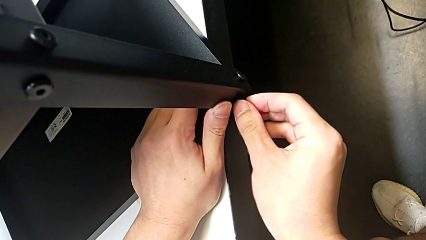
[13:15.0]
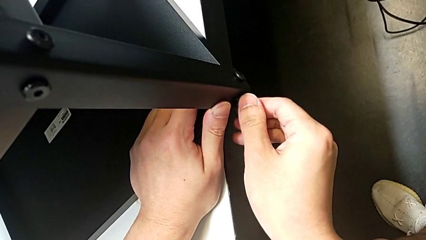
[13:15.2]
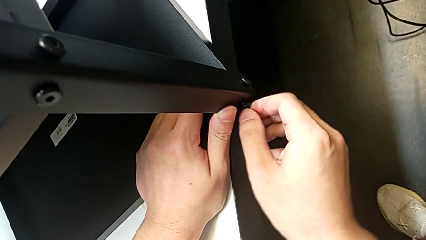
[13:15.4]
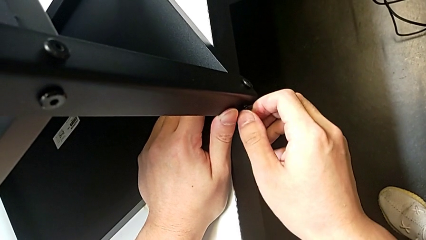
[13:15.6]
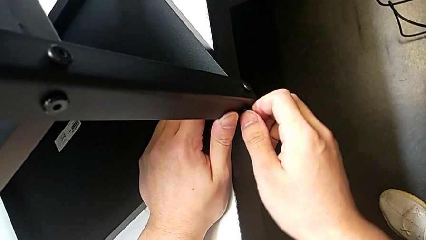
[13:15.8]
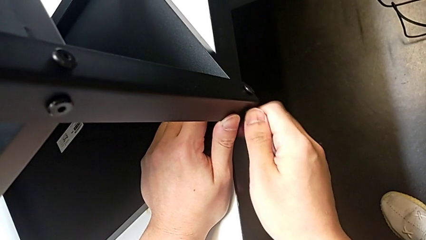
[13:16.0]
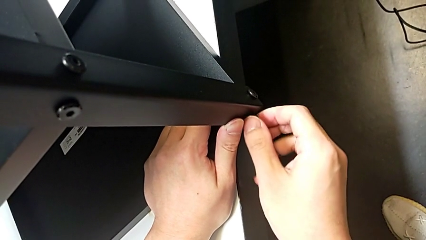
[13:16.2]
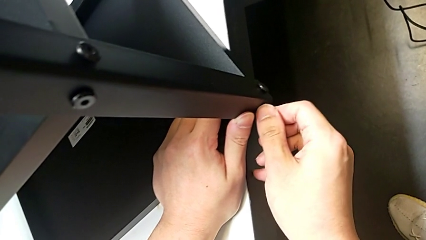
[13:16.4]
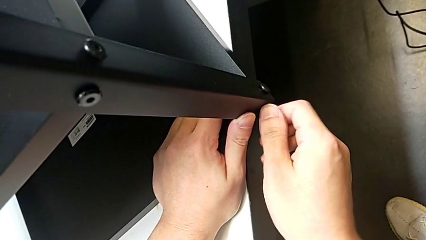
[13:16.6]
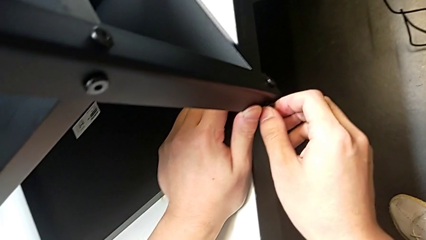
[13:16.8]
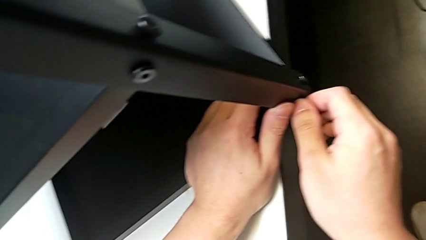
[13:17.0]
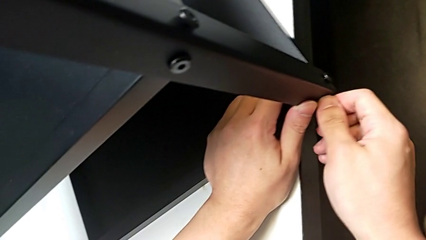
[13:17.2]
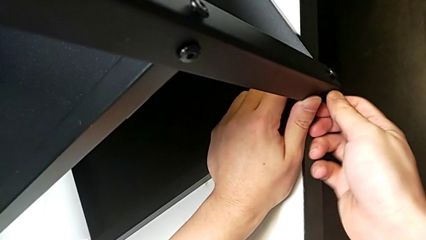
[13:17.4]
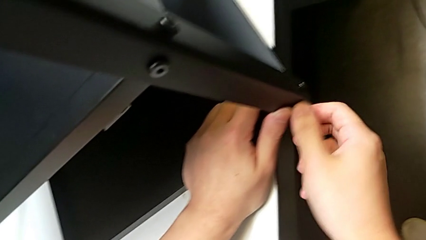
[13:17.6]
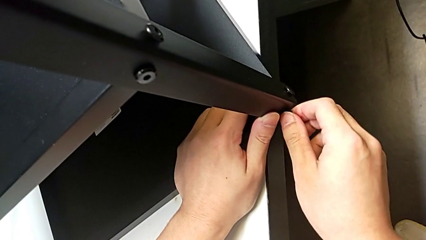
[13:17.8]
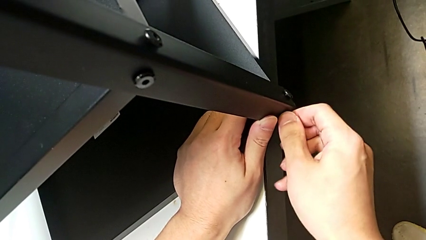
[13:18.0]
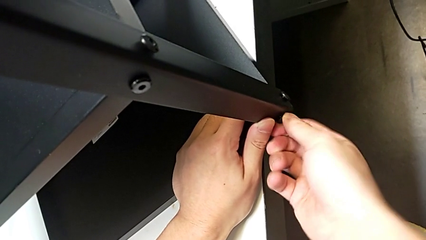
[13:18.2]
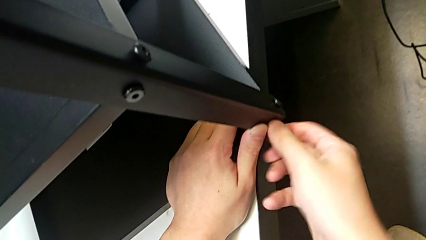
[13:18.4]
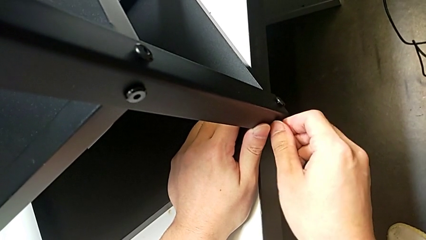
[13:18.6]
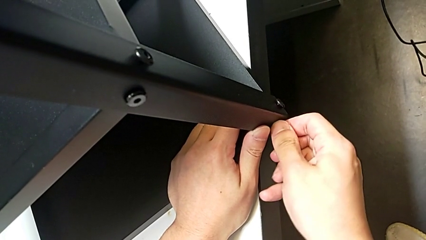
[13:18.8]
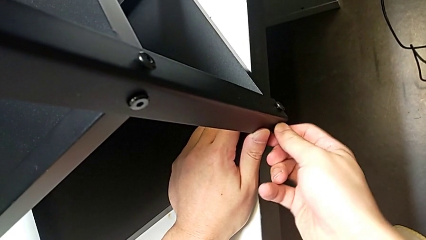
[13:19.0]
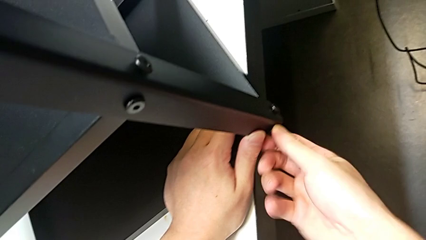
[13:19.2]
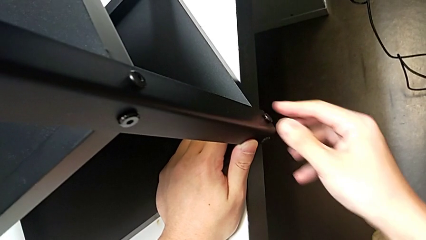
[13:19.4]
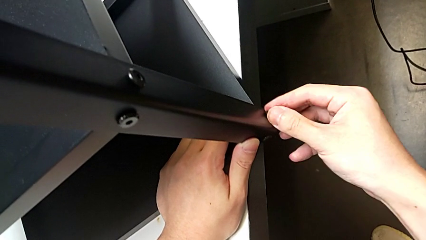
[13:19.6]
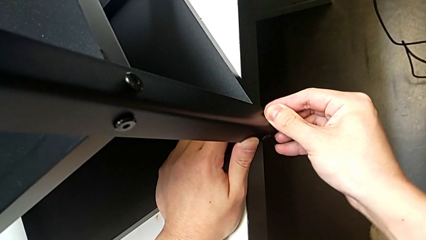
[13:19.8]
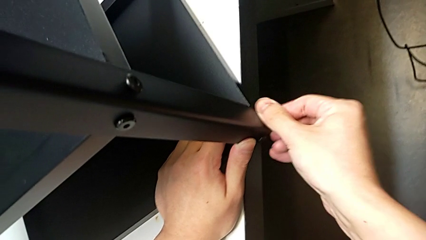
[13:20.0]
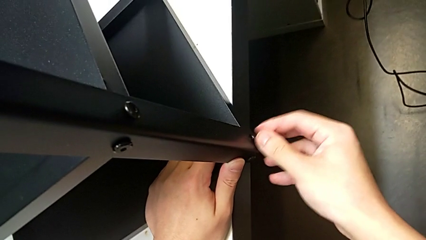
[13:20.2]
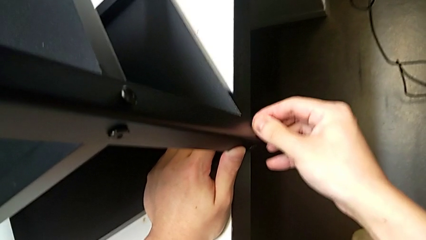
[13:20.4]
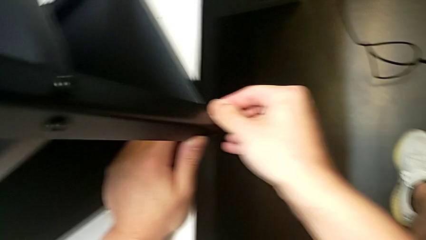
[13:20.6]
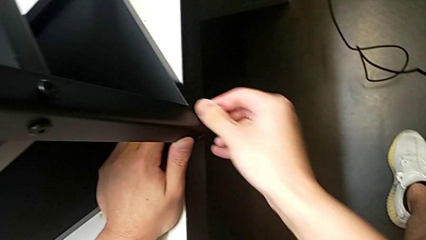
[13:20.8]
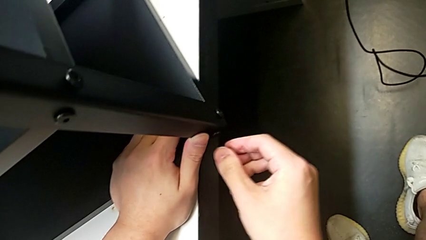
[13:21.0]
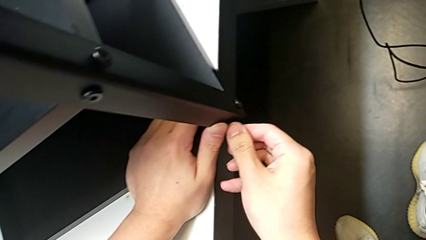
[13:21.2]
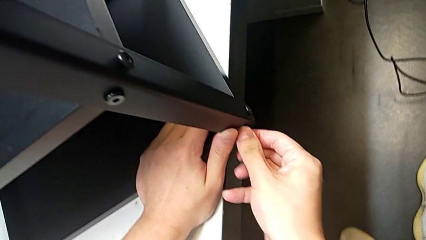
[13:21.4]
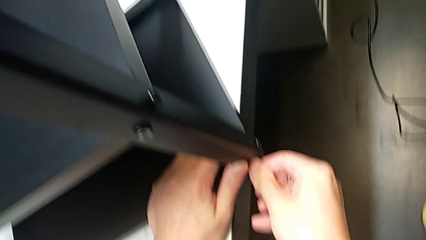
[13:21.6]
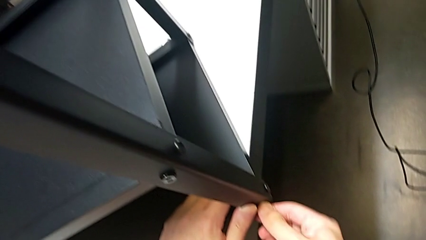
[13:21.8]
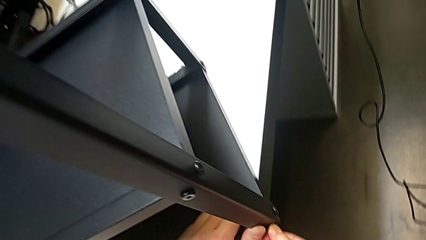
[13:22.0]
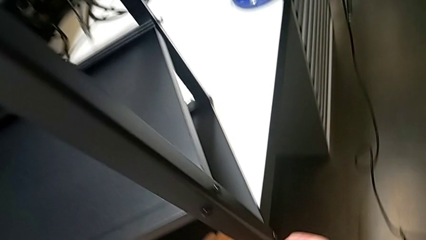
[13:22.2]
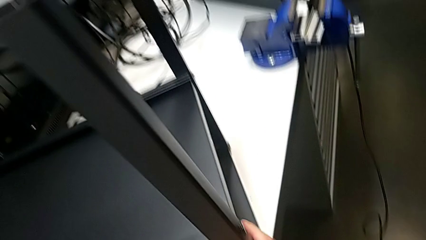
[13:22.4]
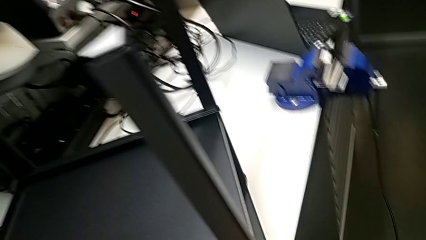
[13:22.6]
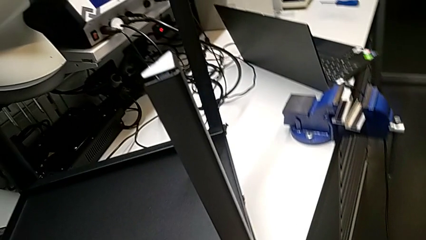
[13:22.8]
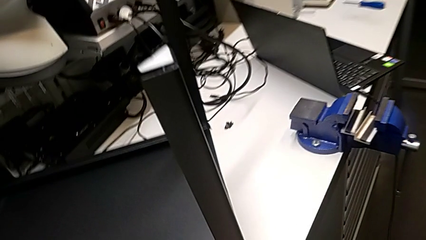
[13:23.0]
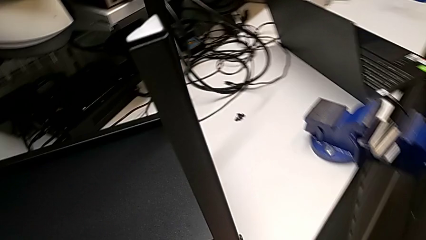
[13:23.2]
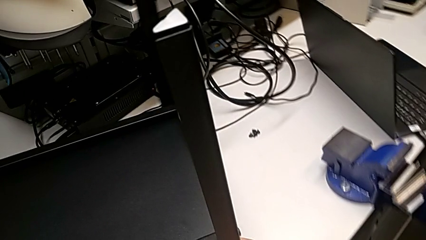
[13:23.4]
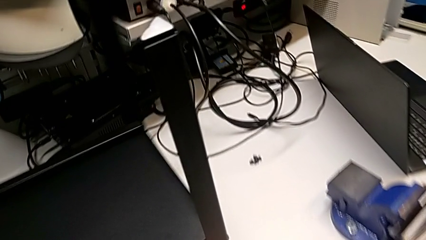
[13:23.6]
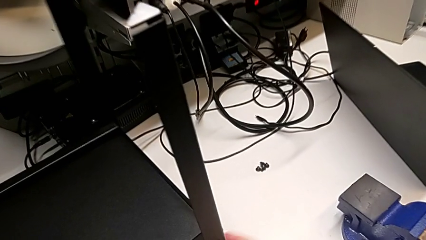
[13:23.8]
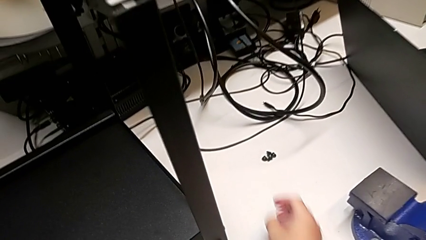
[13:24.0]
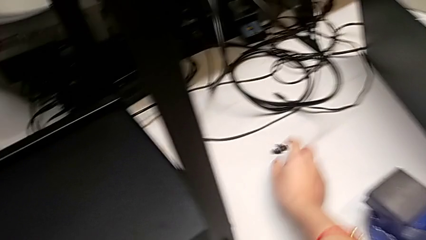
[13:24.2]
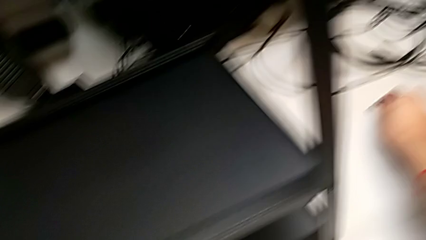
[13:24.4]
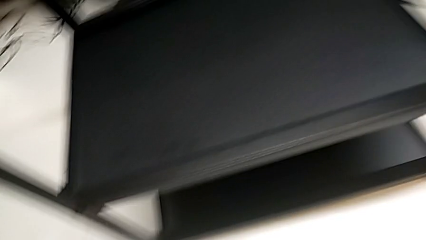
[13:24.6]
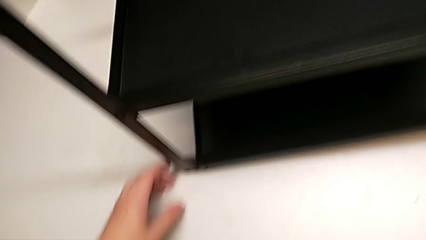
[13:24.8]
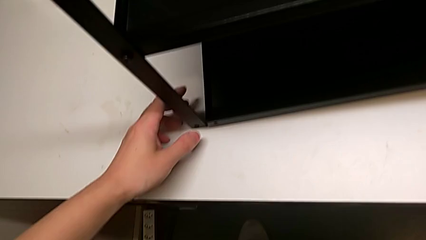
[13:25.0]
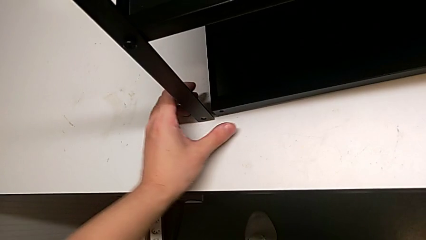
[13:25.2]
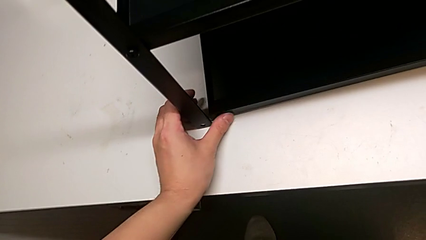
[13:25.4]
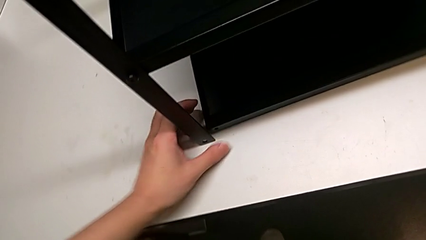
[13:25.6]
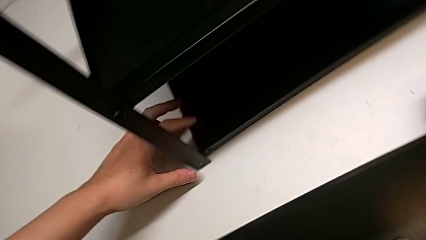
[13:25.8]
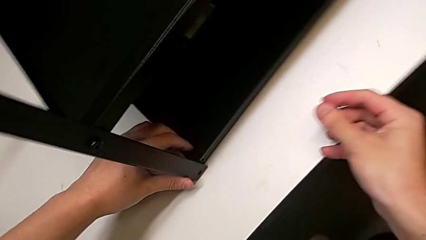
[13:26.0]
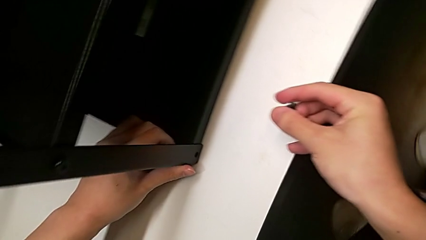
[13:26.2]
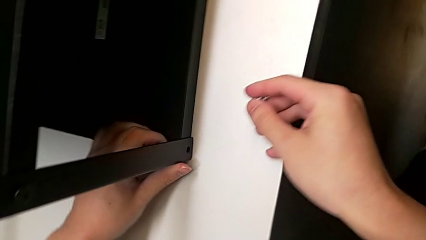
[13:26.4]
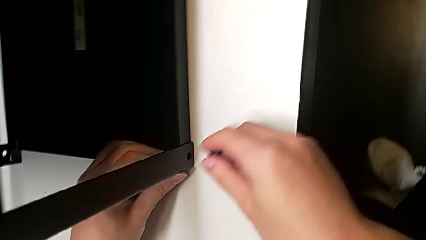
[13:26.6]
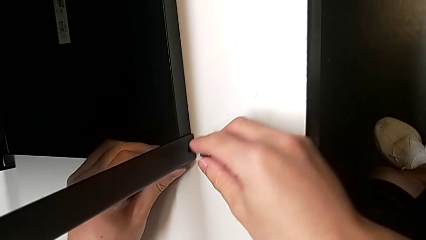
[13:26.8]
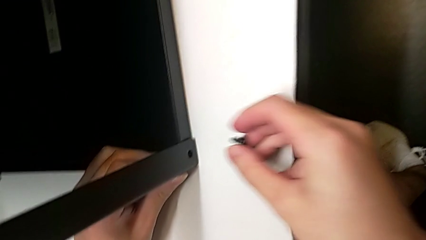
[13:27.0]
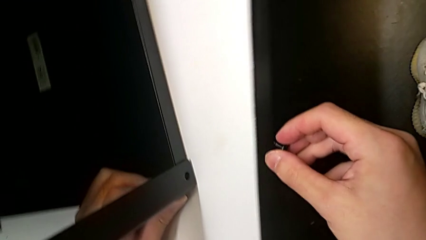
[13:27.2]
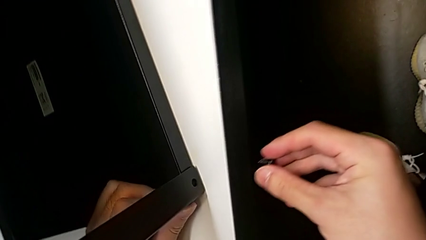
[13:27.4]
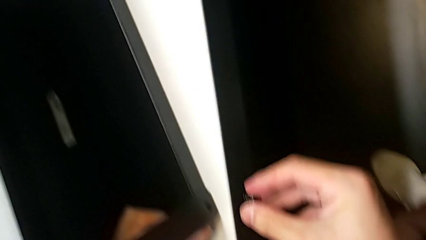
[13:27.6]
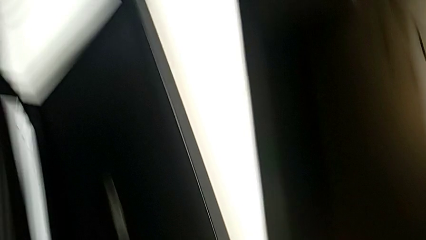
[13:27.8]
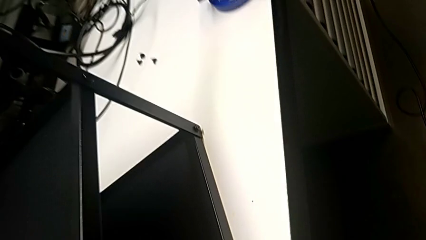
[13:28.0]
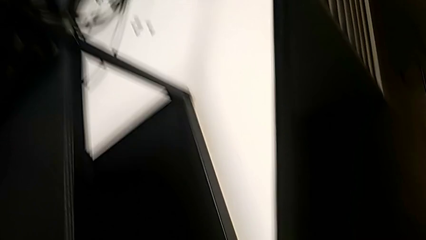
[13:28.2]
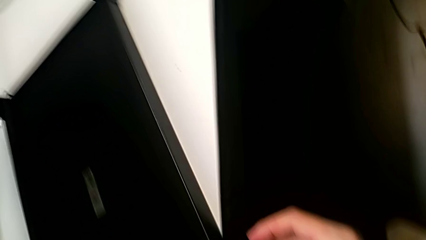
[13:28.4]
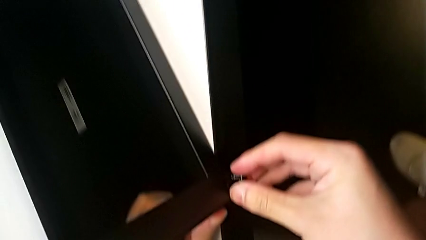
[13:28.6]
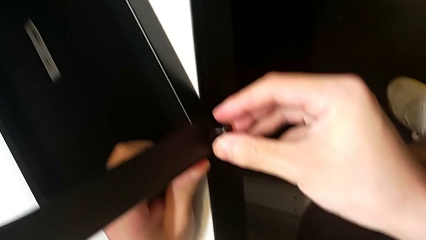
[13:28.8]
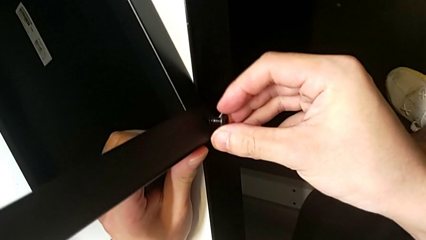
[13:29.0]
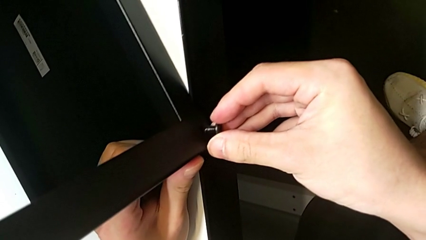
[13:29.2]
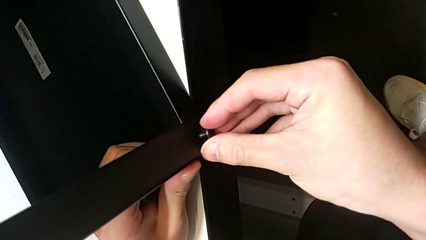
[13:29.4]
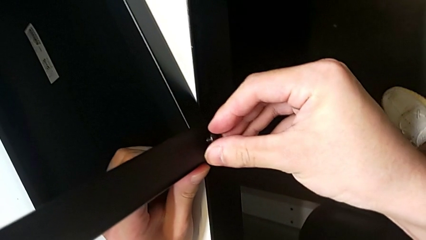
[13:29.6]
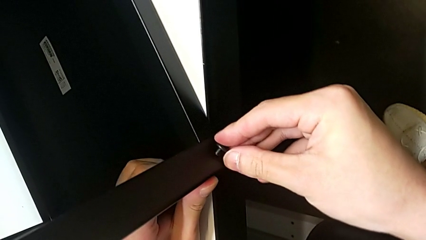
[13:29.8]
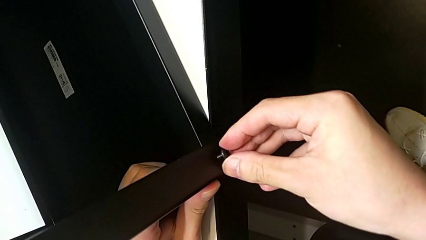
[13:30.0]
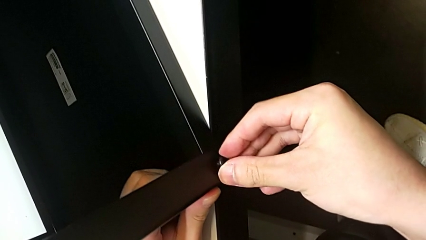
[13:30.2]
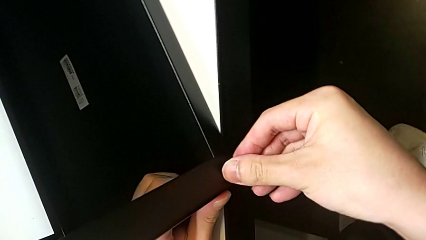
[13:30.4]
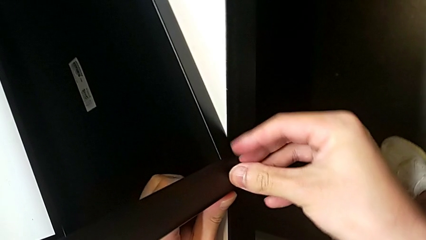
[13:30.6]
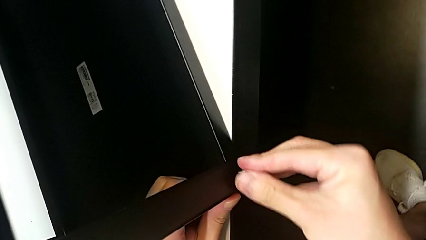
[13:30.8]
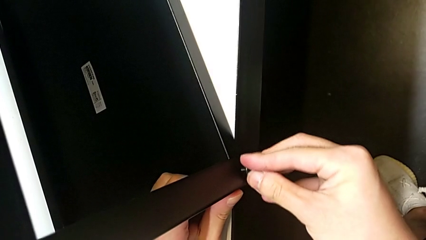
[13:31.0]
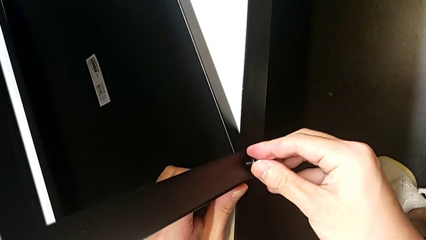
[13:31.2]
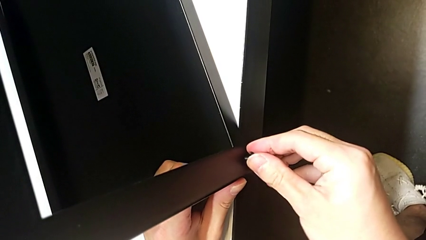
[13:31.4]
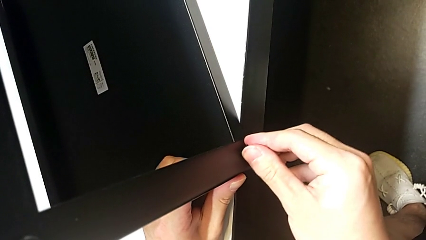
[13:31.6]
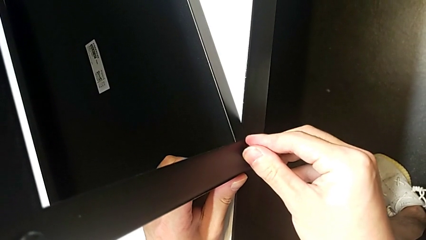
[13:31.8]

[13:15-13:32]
The camera wearer is screwing the top shelf into place. They screw the second hex socket head, screw the first hex socket head, screw the second hex socket head, rotate the tray, grab the first hex socket head, align the tray, insert the first hex socket head and begin to screw it.
